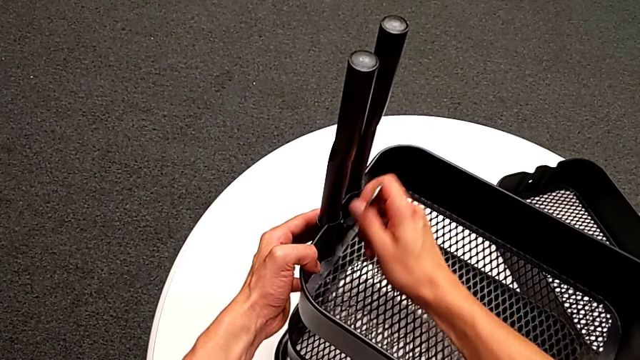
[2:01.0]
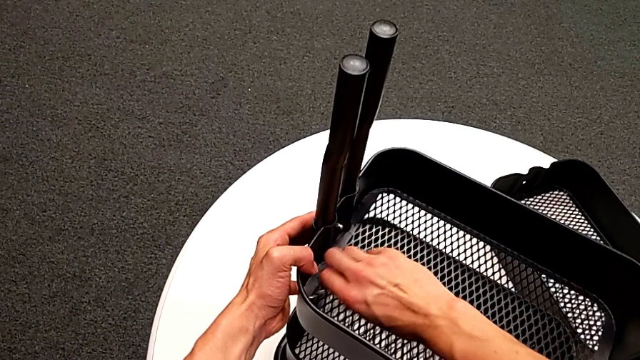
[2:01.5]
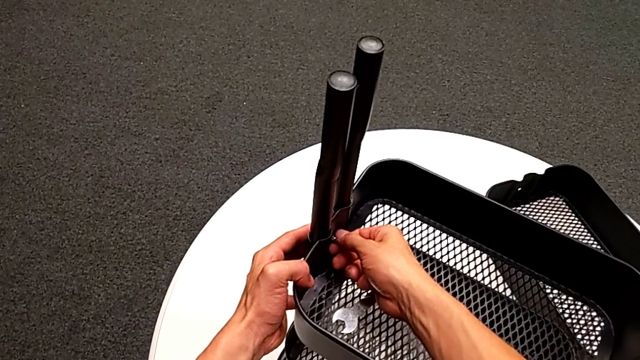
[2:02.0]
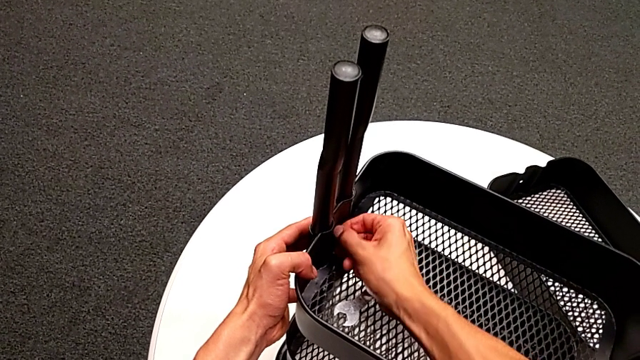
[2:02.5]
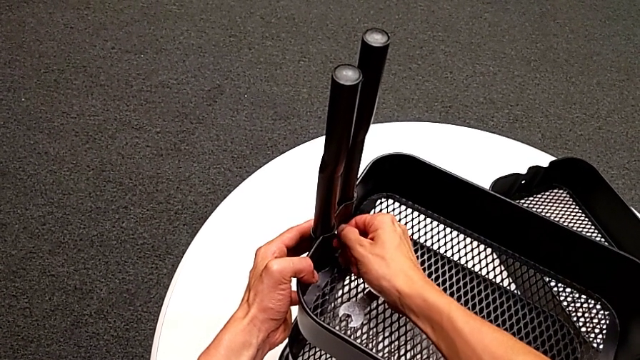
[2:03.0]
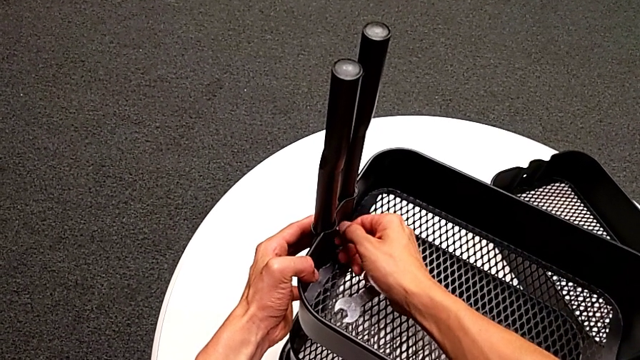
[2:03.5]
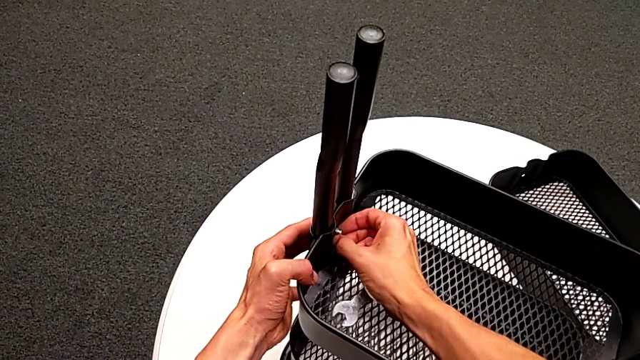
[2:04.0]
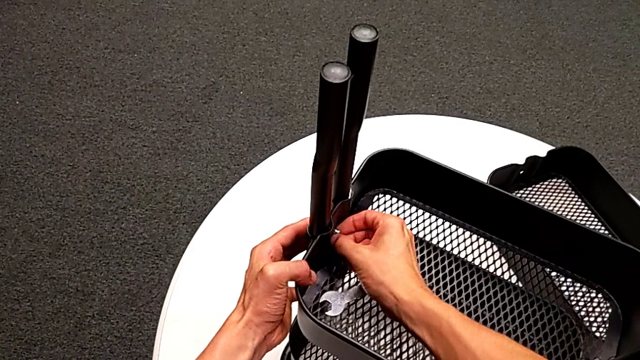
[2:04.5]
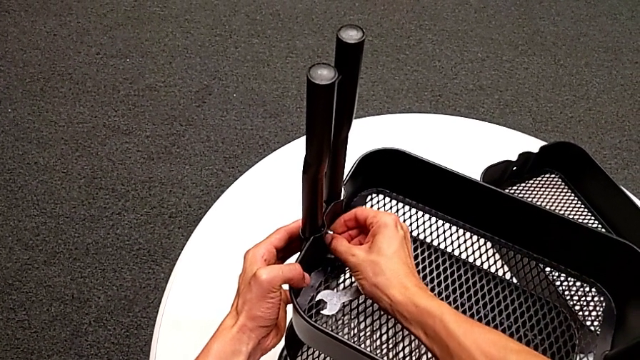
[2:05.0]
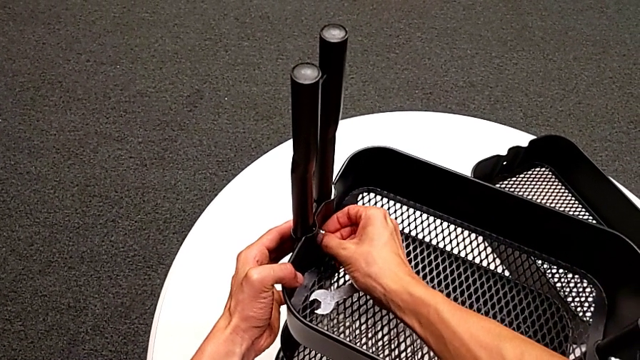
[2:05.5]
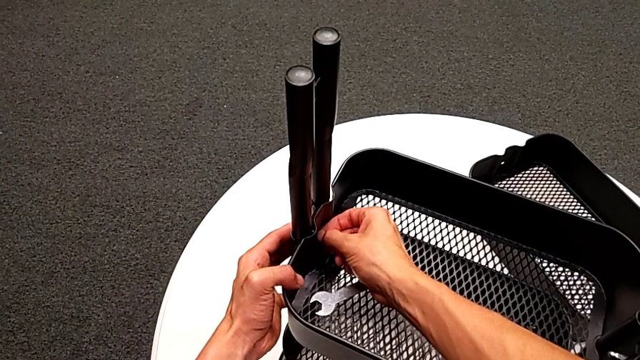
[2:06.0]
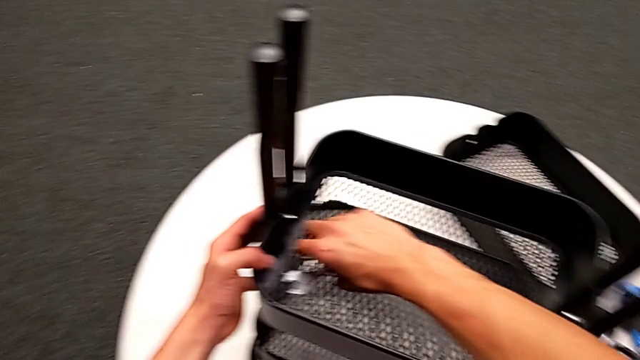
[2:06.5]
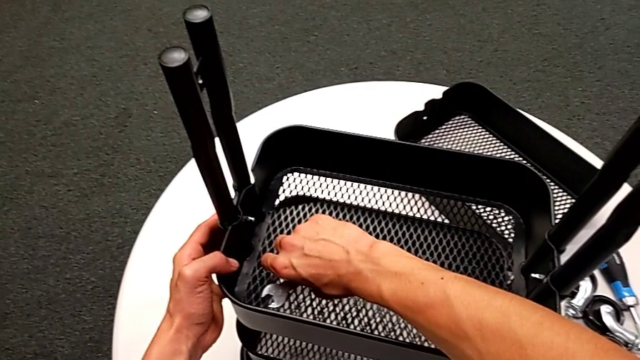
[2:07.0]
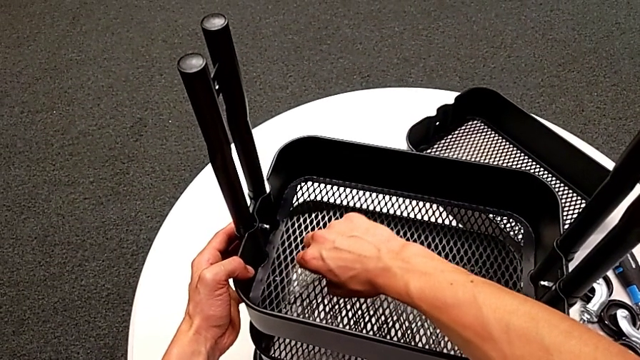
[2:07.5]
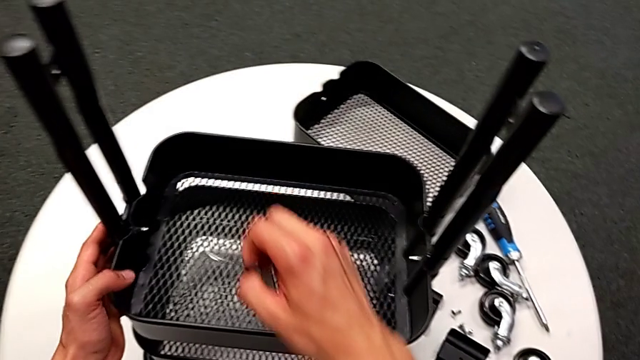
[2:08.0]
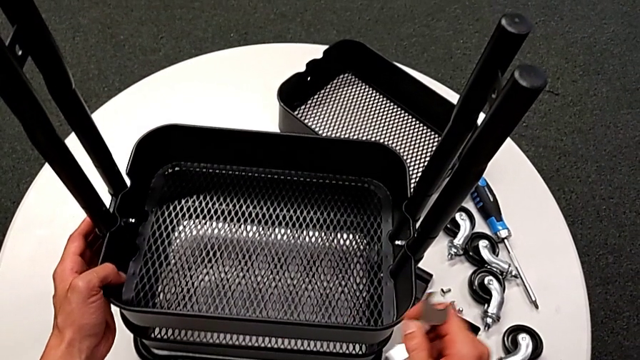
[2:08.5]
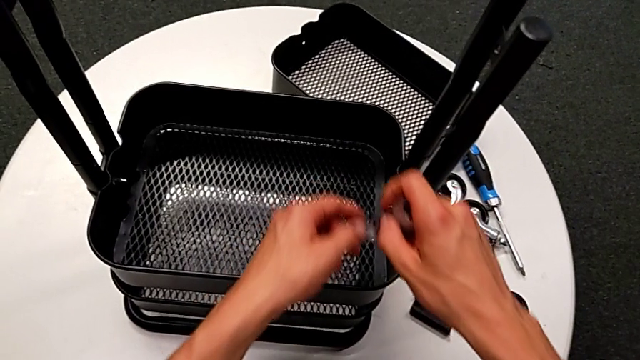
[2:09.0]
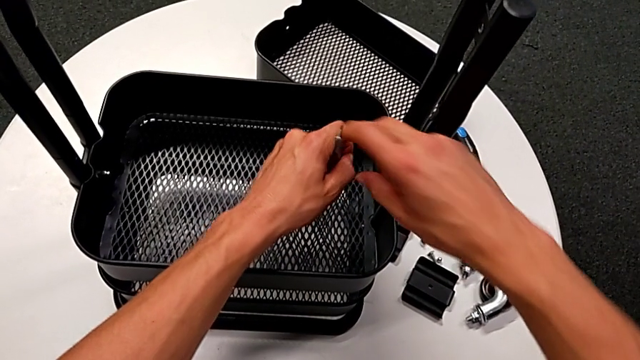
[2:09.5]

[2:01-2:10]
The camera wearer is disassembling the tray in the middle. They withdraw the hexagonal wrench, place it, unscrew the hexagon cap nut, grab the hexagonal wrench and insert it.

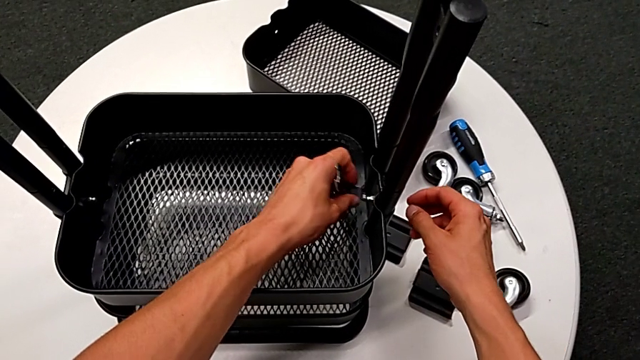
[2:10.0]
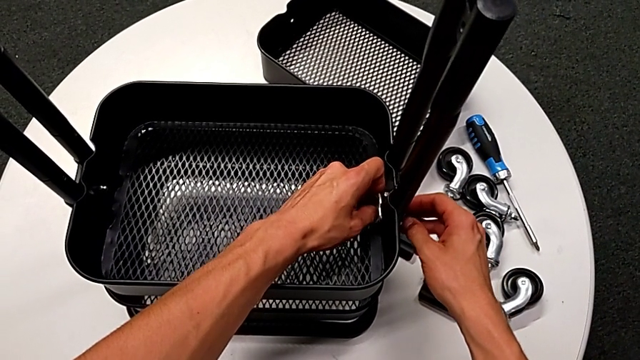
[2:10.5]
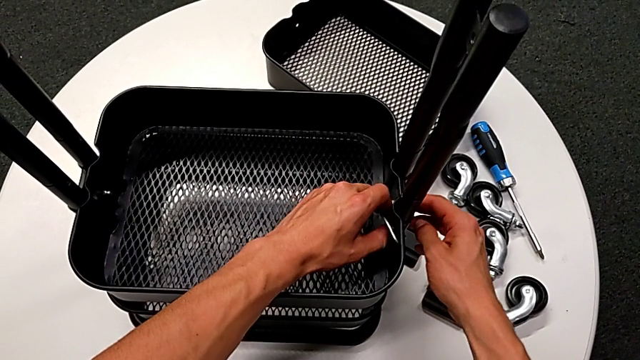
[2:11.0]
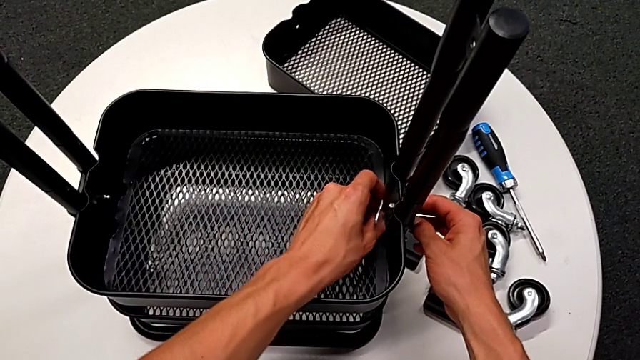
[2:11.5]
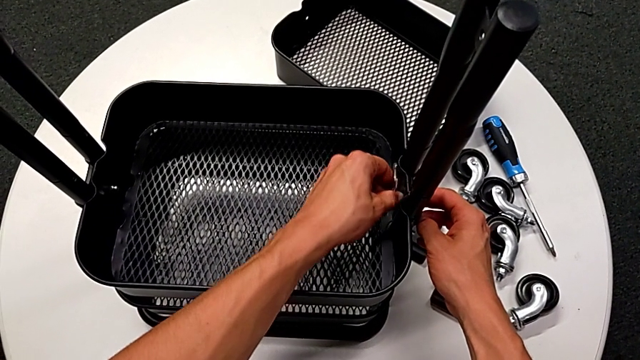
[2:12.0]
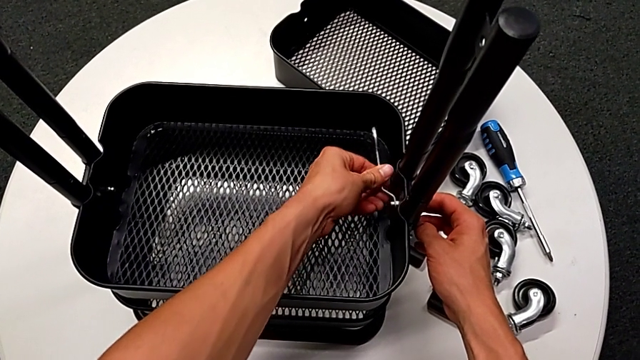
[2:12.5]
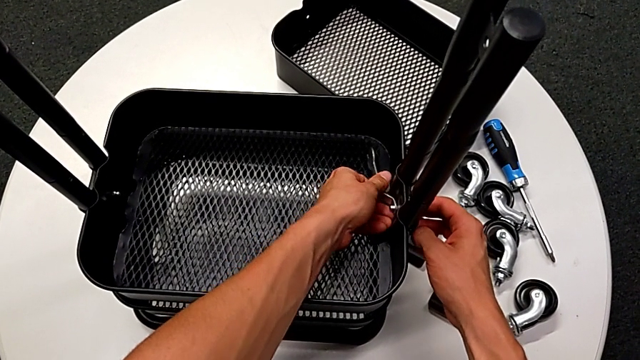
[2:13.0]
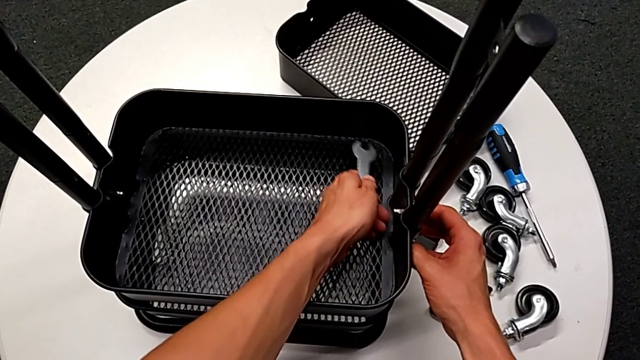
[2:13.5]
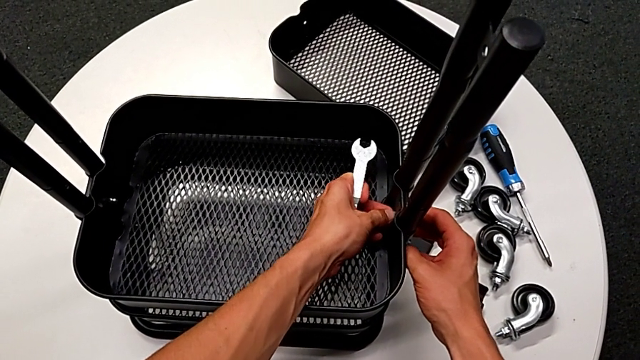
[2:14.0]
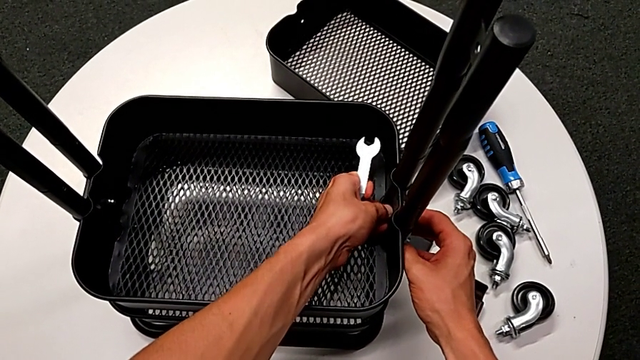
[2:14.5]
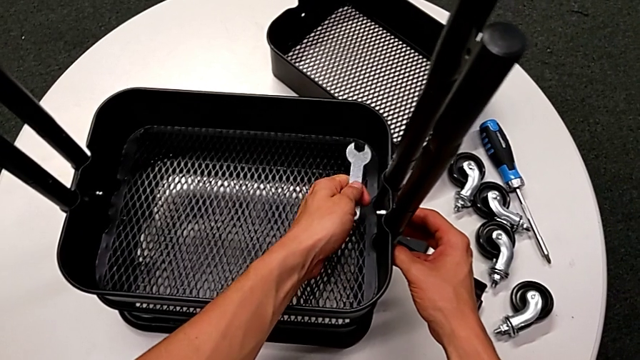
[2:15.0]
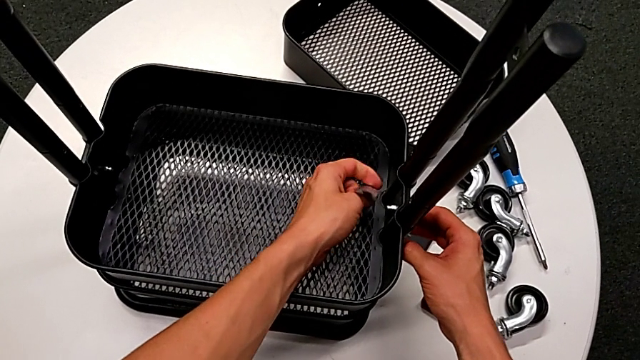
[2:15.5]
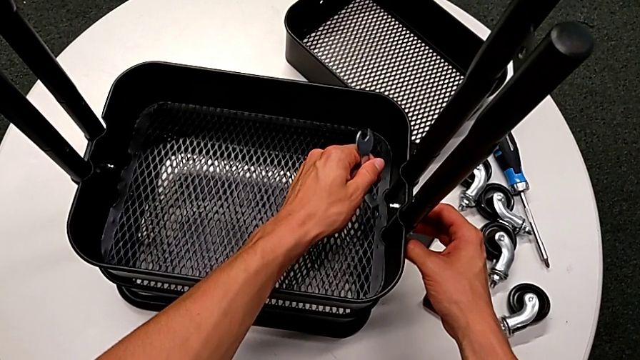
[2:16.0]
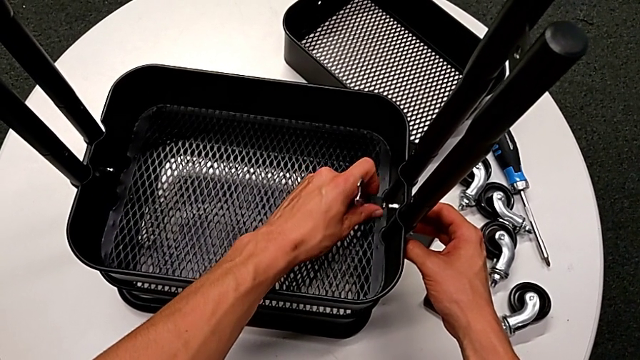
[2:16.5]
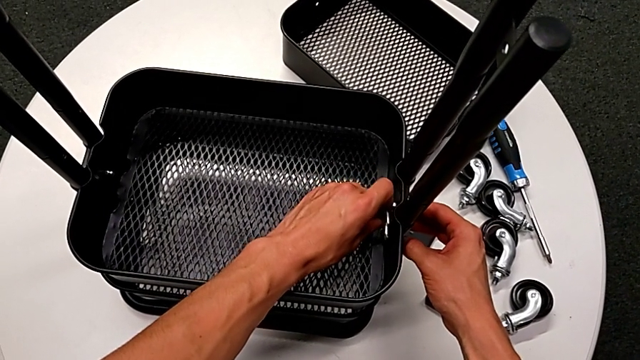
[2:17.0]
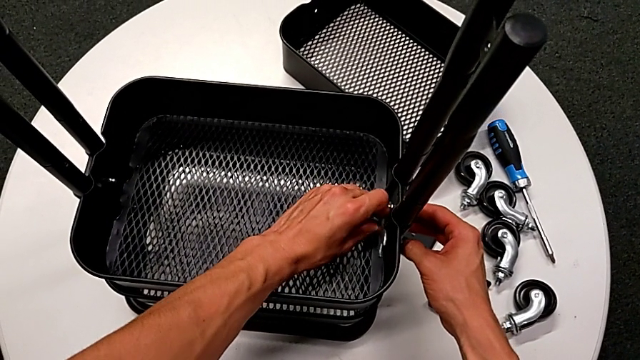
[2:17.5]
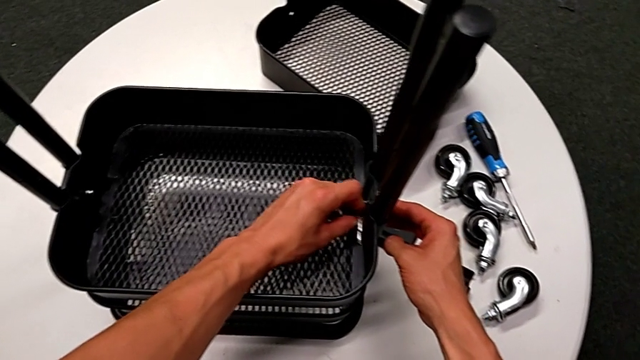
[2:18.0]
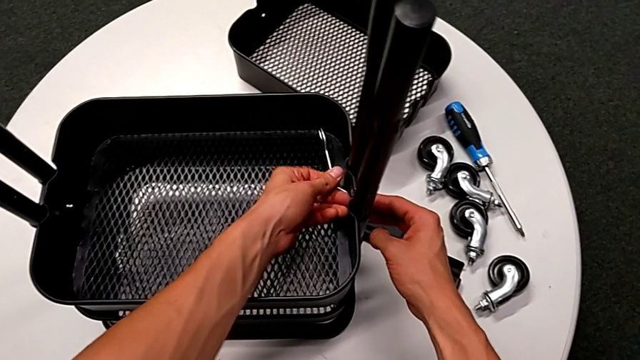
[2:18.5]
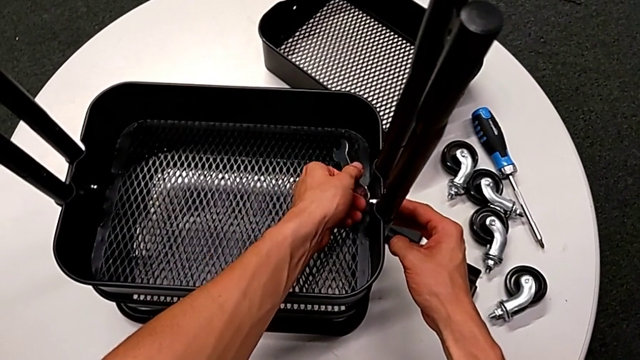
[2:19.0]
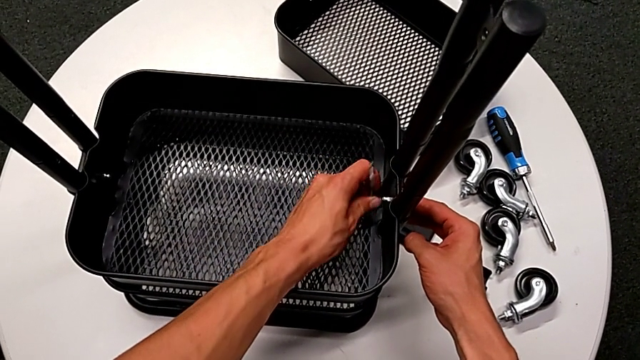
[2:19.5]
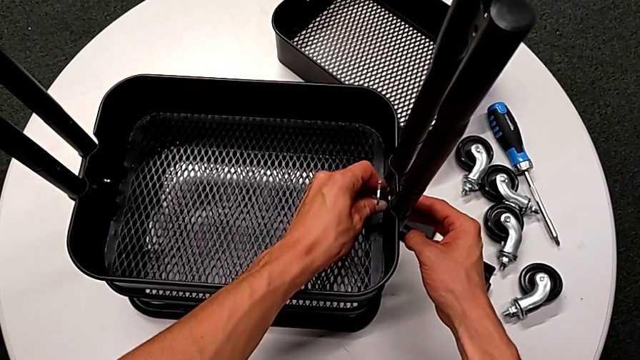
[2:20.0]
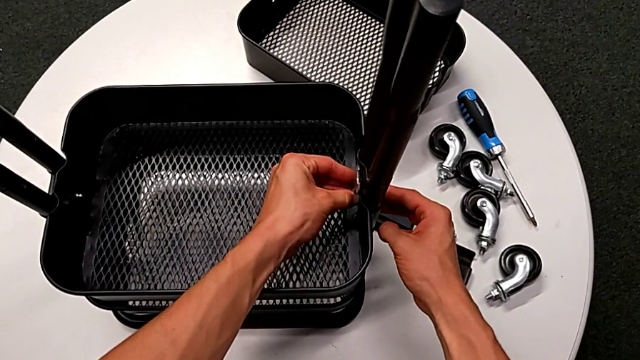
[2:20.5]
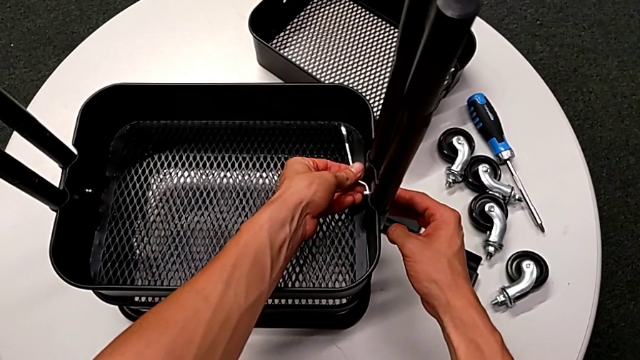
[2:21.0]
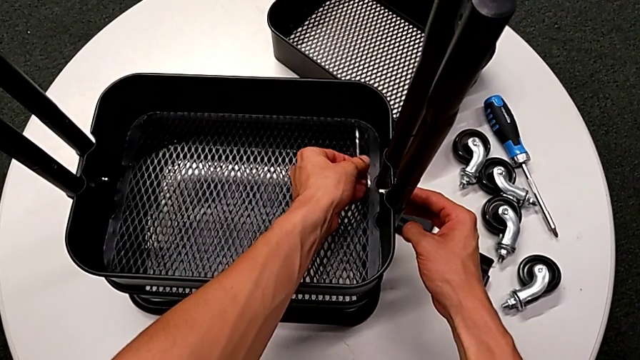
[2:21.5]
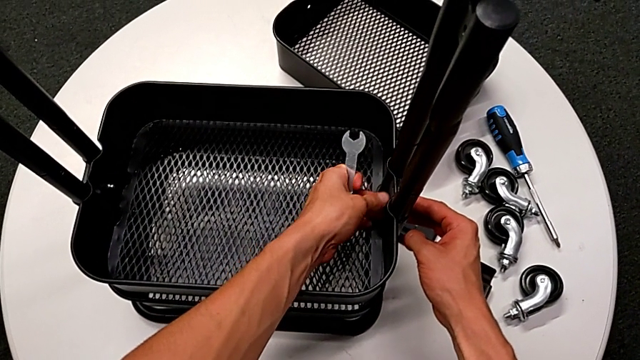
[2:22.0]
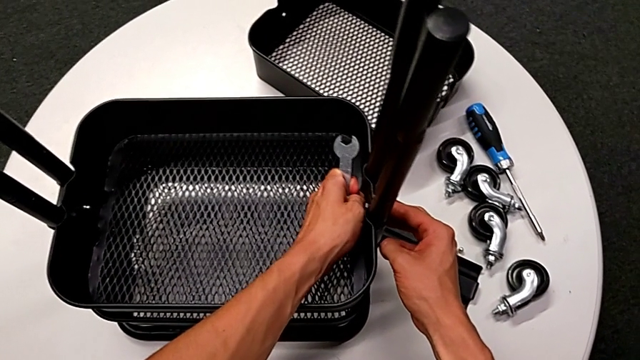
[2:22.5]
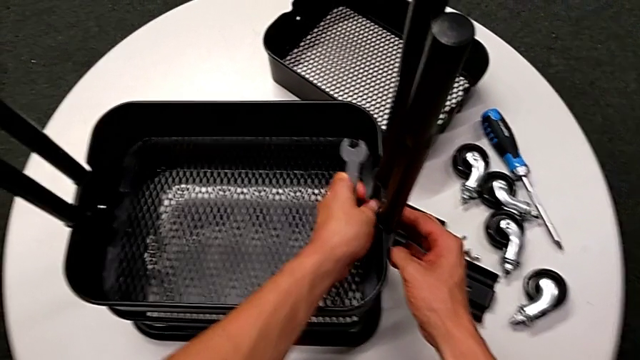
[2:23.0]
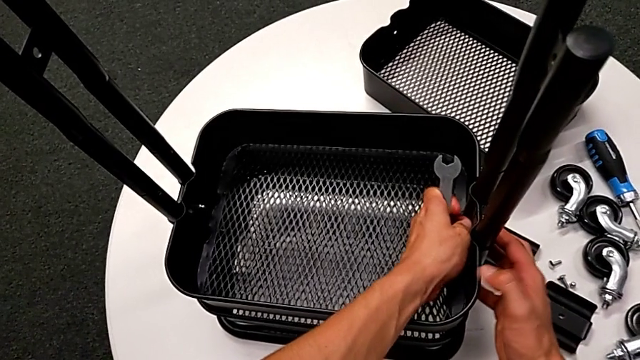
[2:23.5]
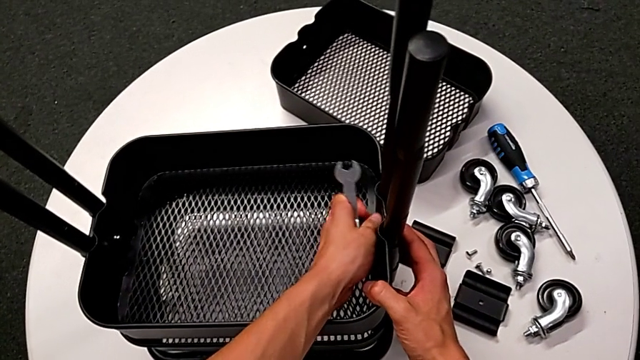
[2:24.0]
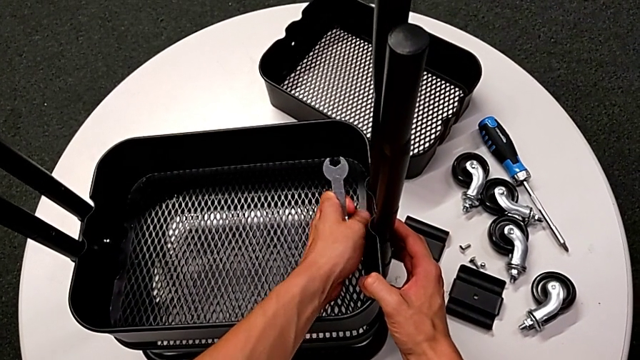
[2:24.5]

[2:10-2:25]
The camera wearer is disassembling the tray in the middle. They unscrew the hexagon cap nut, withdraw the hexagonal wrench and begin to unscrew the hexagon cap nut.
